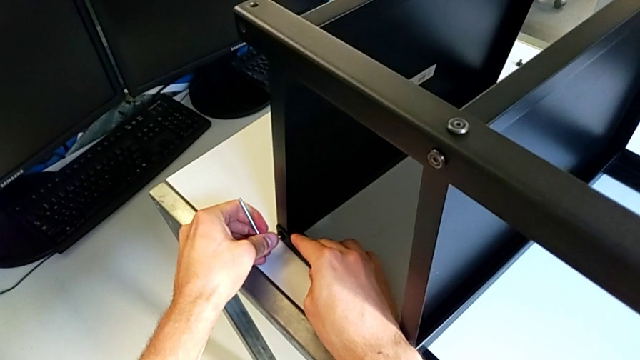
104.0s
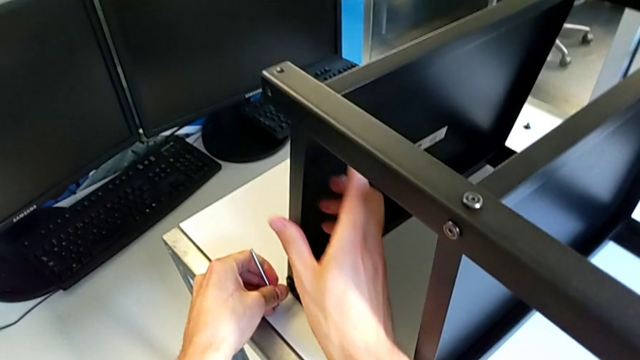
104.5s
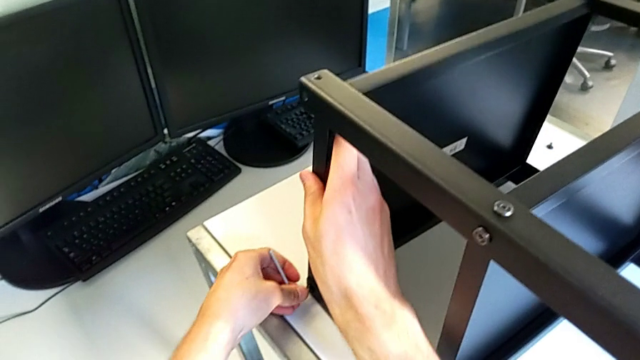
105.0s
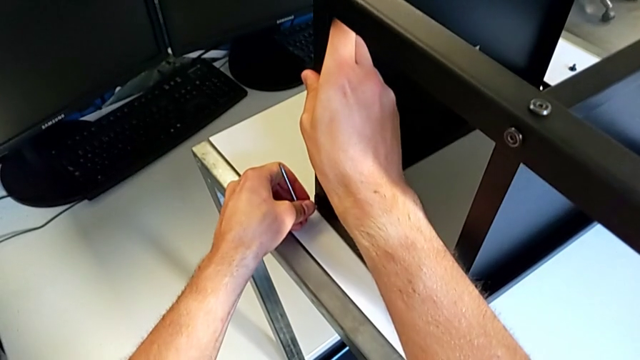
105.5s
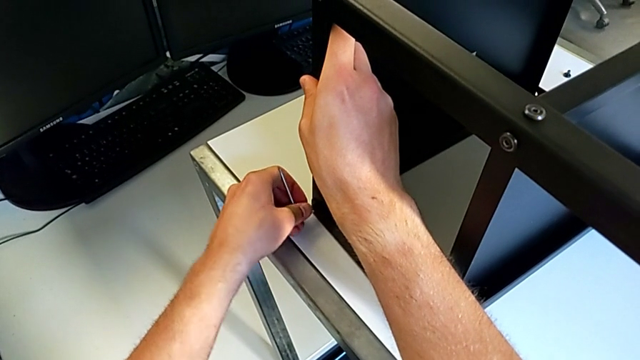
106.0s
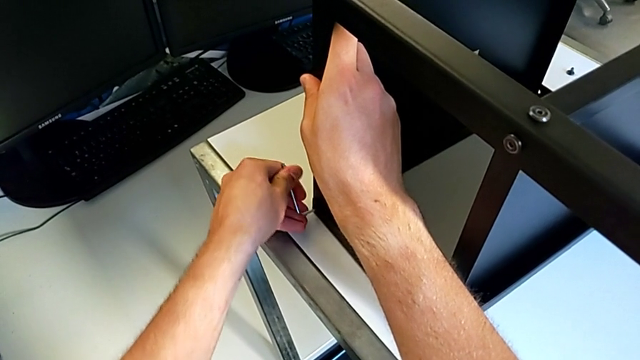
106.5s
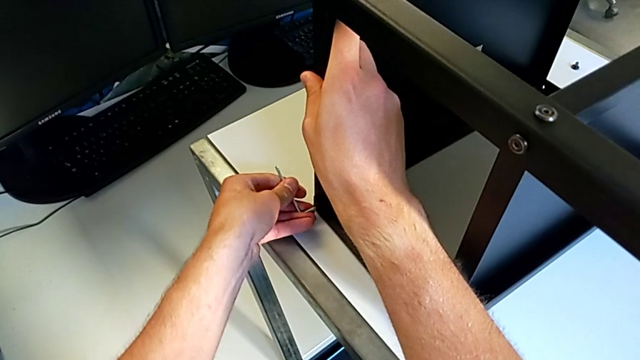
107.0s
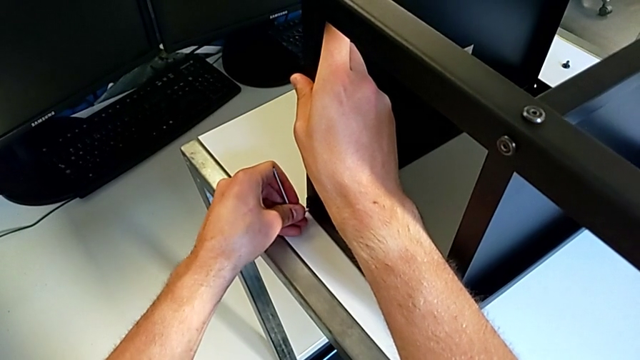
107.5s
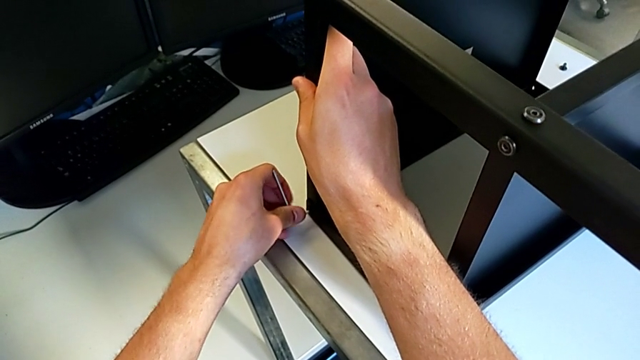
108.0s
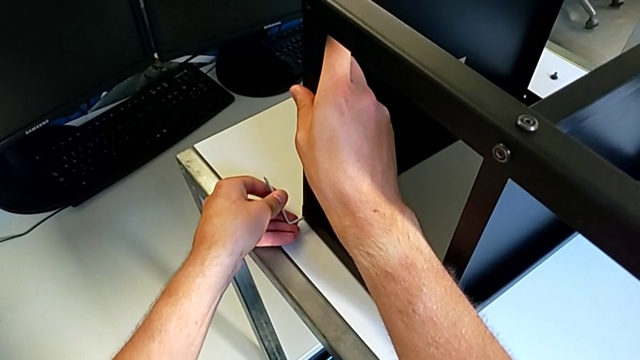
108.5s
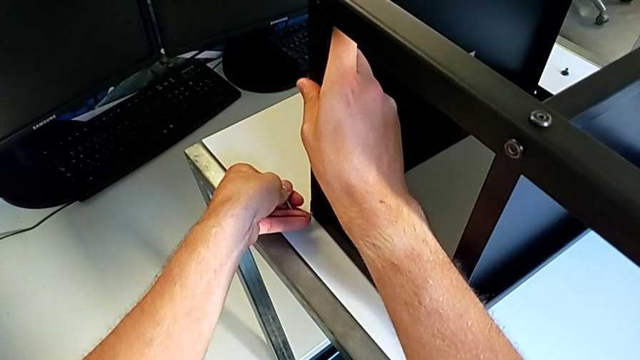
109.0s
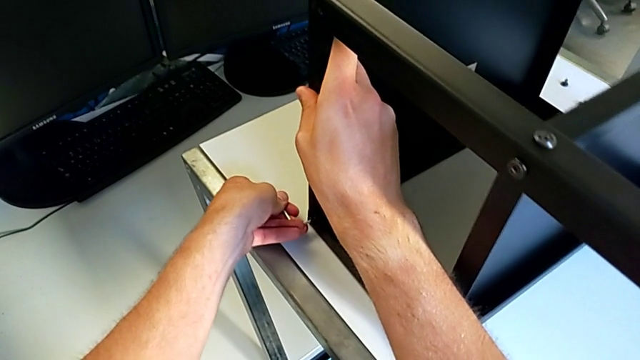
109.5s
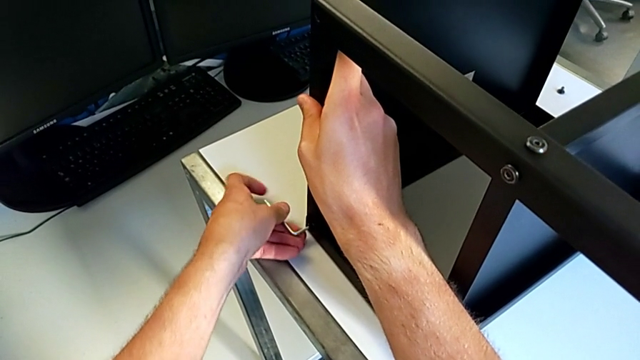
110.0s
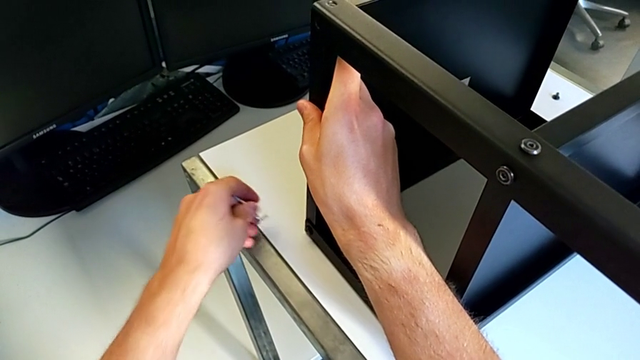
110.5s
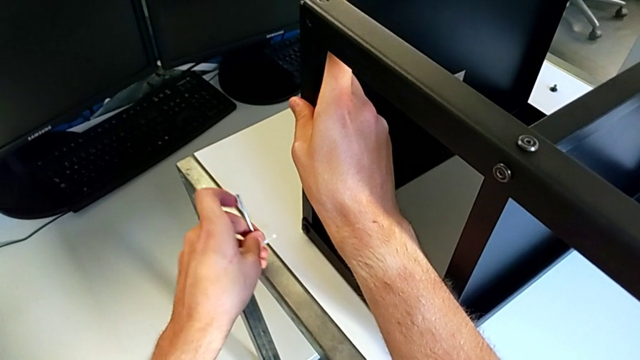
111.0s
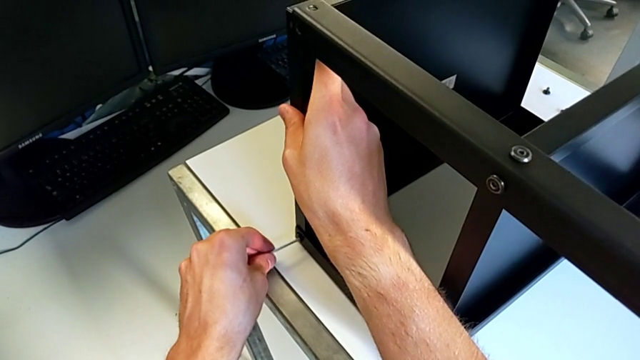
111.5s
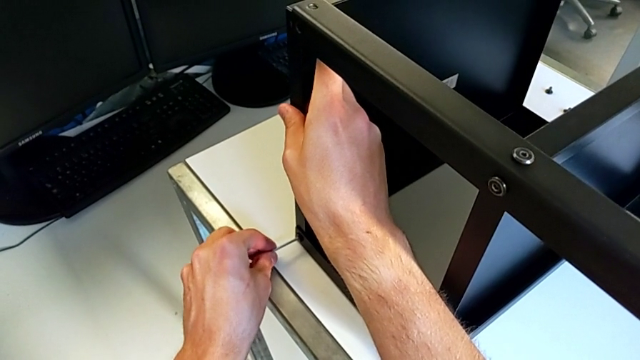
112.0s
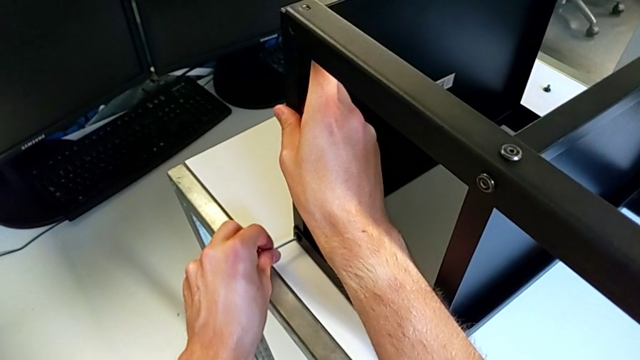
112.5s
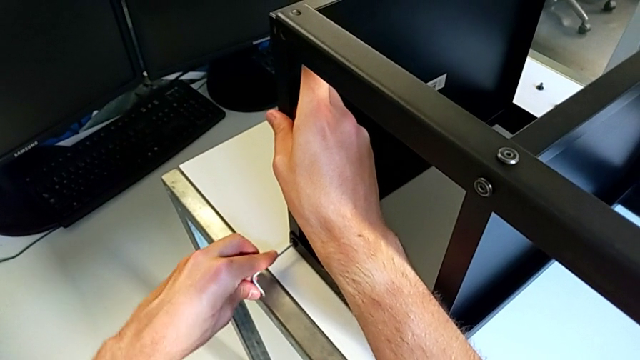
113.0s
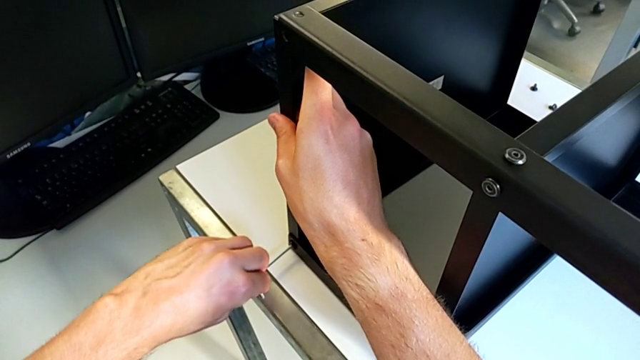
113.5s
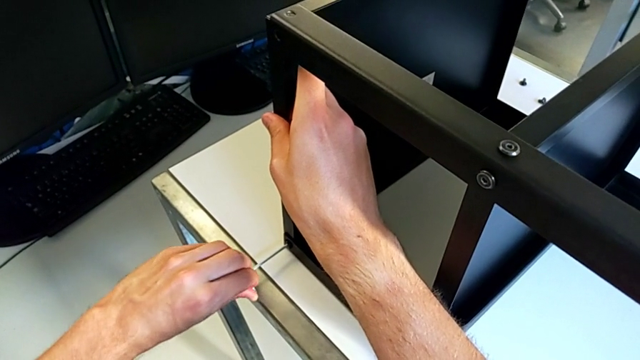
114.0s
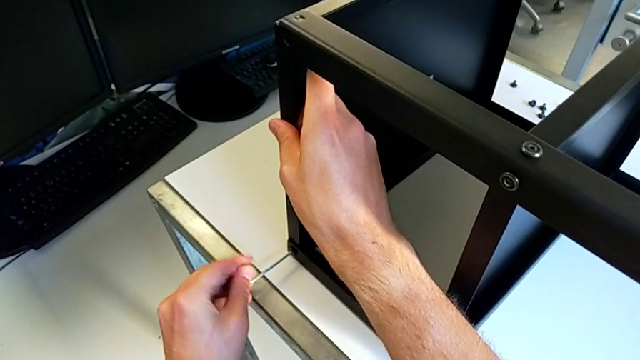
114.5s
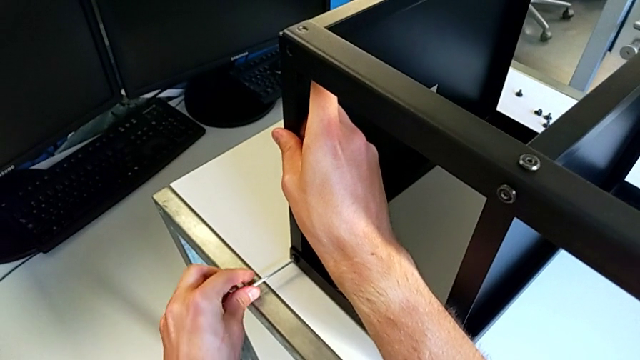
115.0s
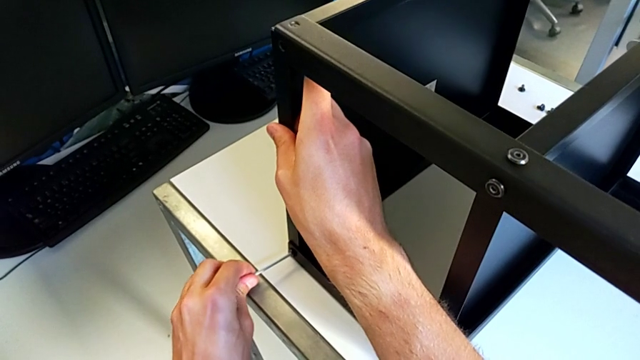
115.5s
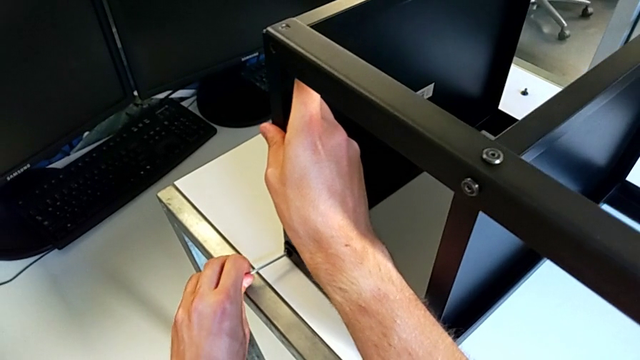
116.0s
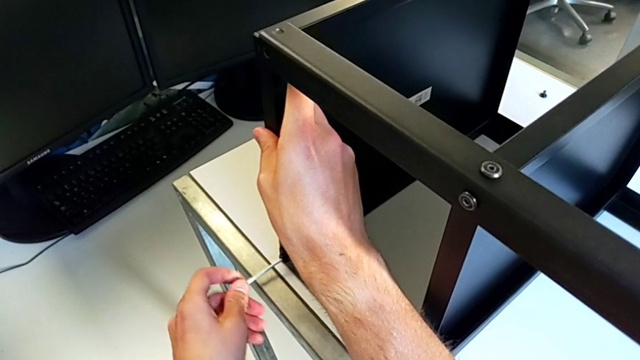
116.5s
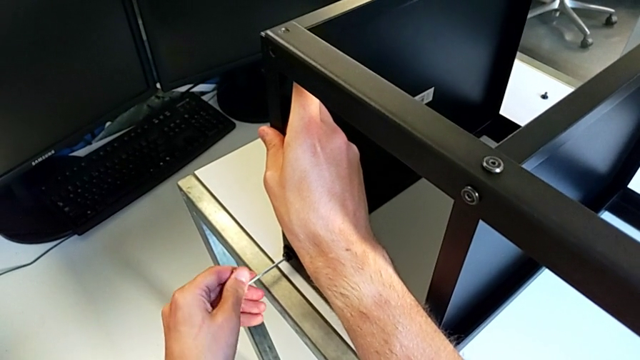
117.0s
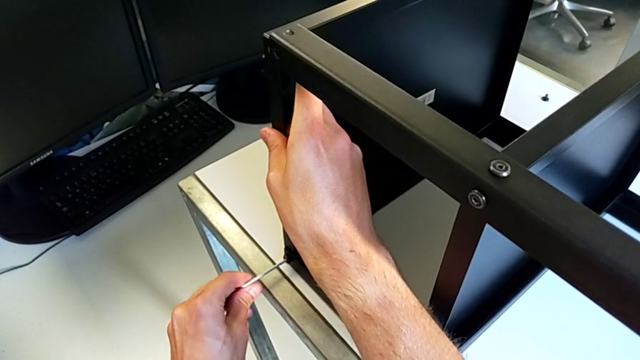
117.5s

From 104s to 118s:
The camera wearer is disassembling the upper tray of the nightstand. They wrongly keep unscrewing the hex socket head, withdraw the Allen wrench, rotate it, insert it and unscrew the hex socket head.

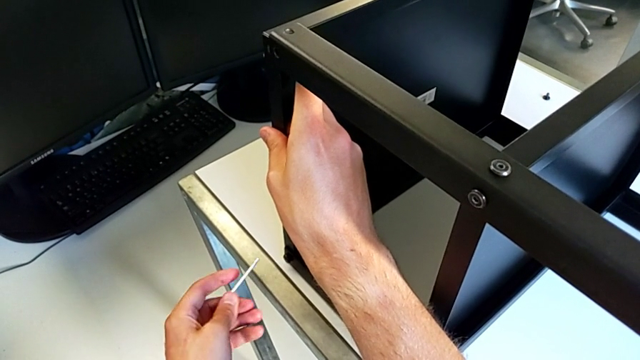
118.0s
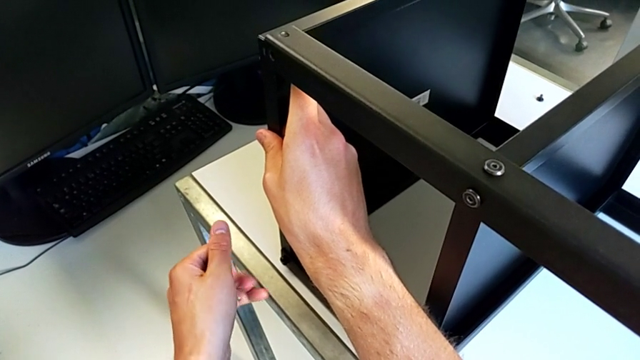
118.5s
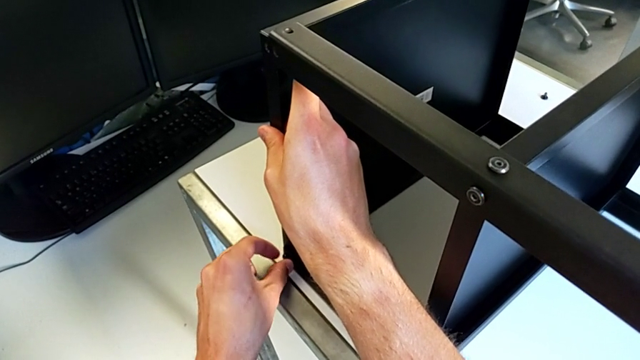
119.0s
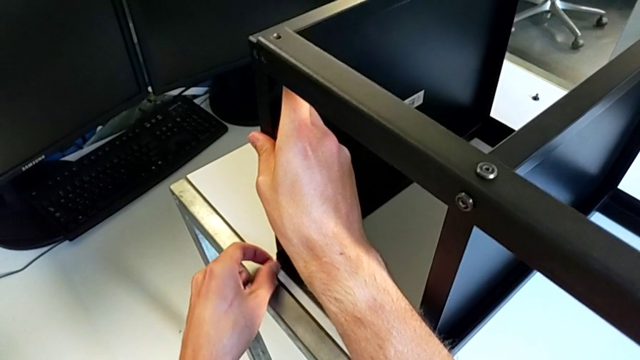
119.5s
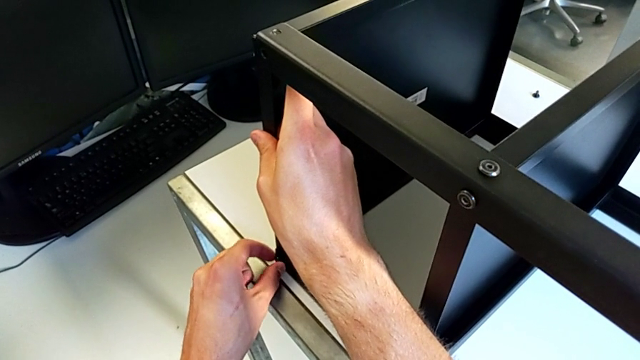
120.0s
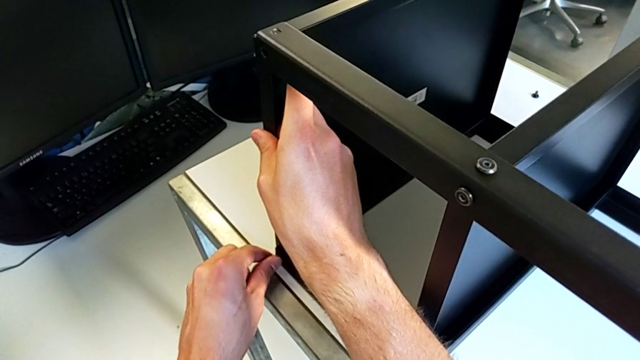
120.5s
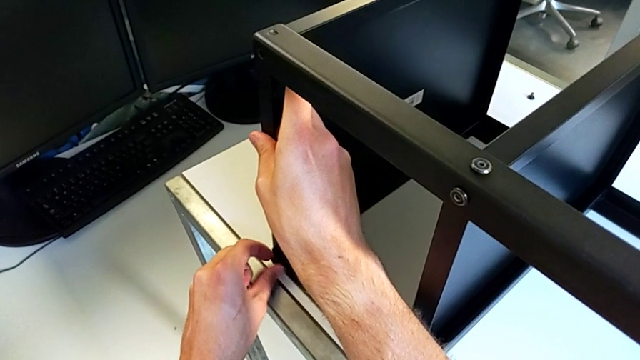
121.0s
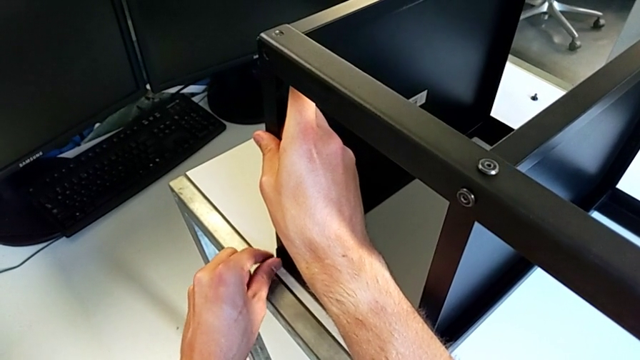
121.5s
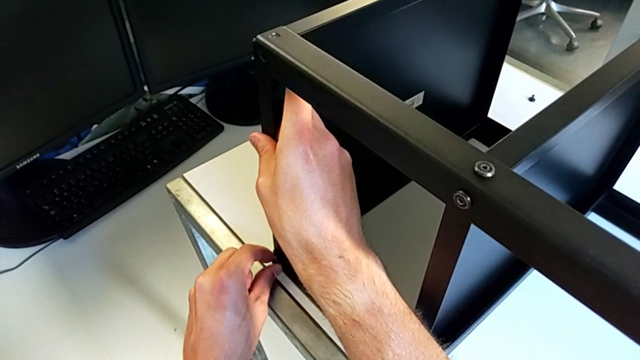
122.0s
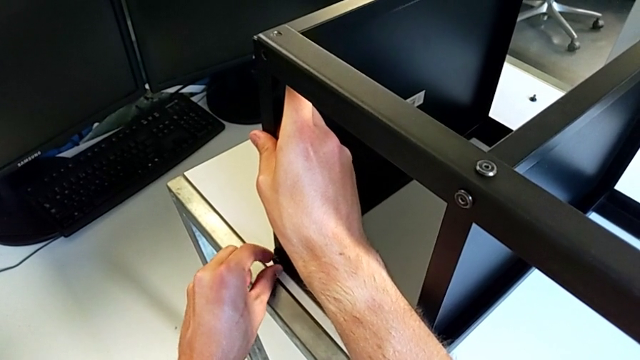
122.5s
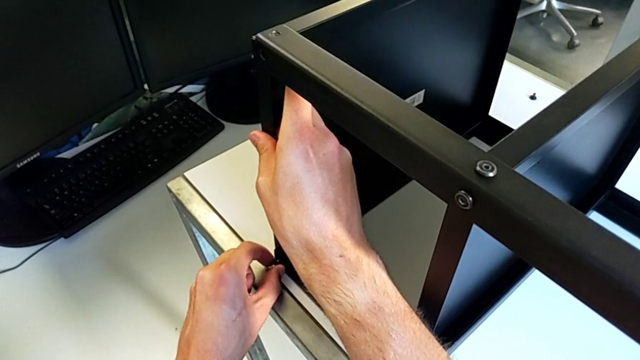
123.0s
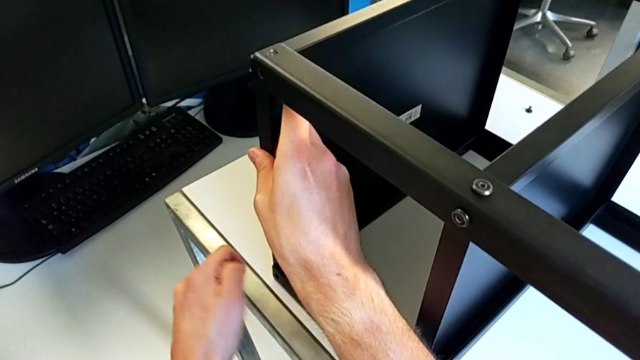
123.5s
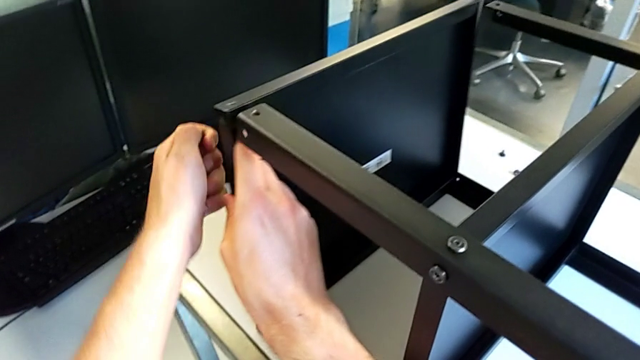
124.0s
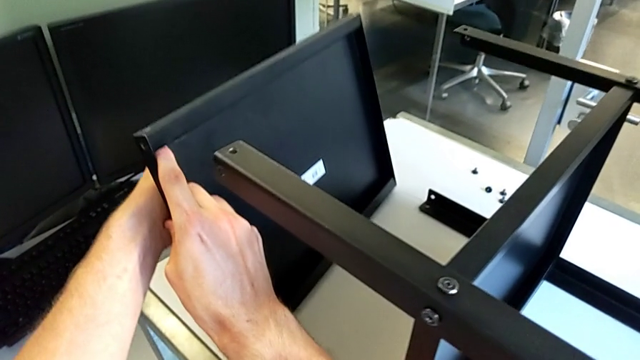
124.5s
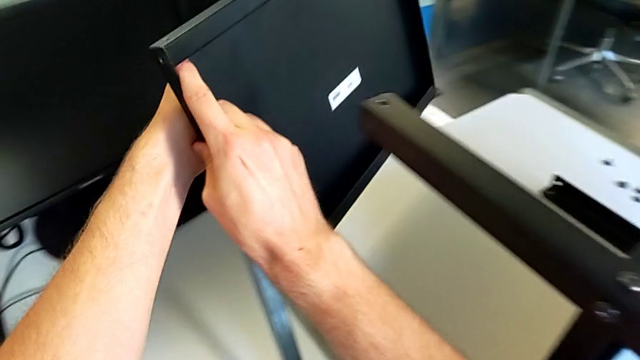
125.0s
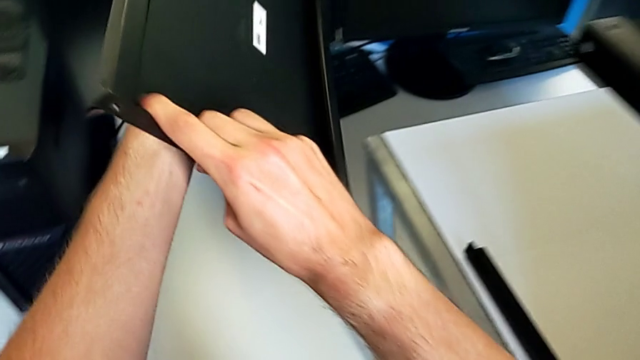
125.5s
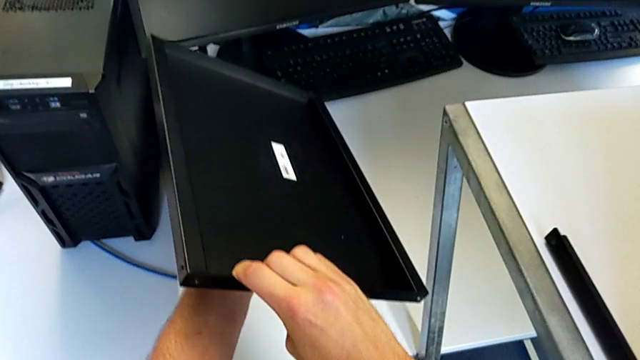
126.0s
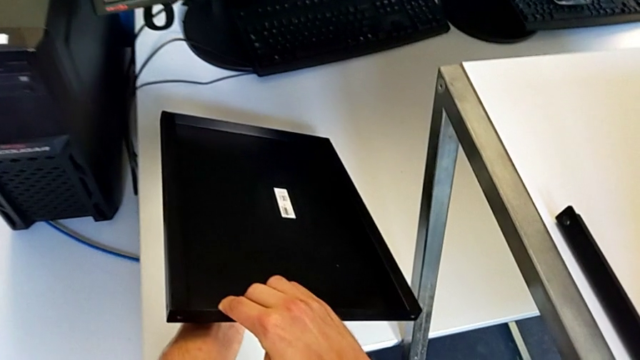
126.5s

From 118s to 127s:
The camera wearer is disassembling the upper tray of the nightstand. They withdraw the hex socket head, unscrew it, disassemble it, disassemble the top tray and begin to place it.
